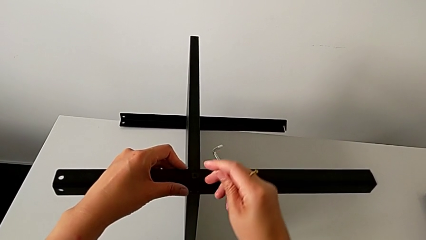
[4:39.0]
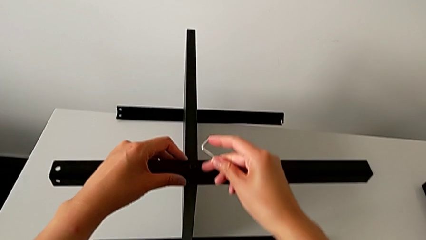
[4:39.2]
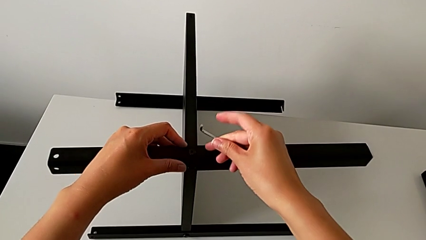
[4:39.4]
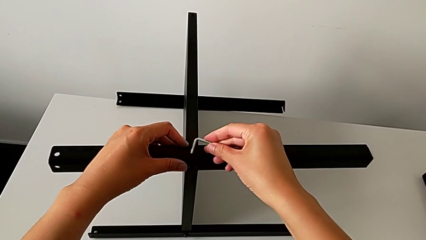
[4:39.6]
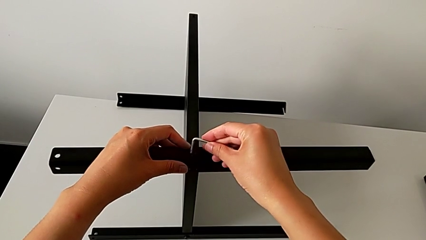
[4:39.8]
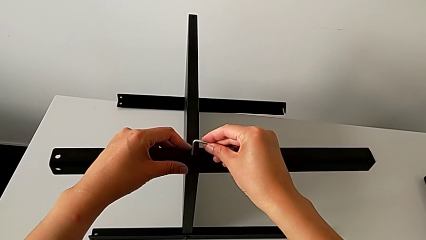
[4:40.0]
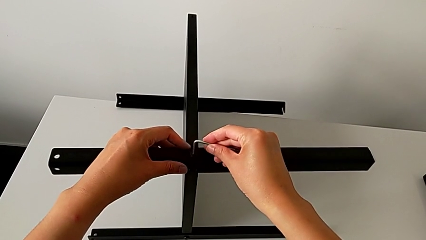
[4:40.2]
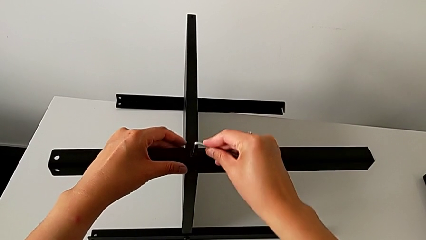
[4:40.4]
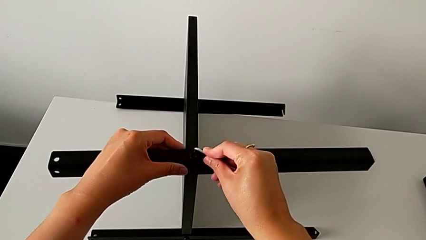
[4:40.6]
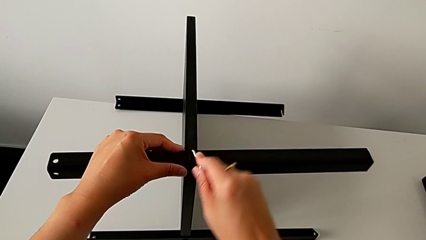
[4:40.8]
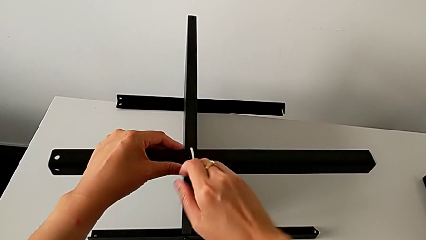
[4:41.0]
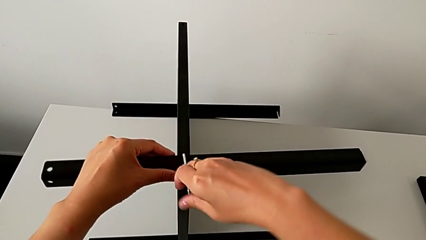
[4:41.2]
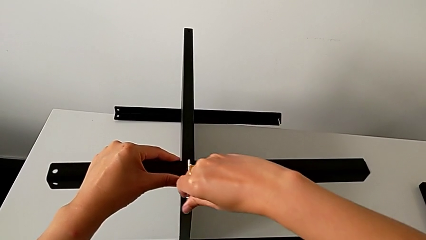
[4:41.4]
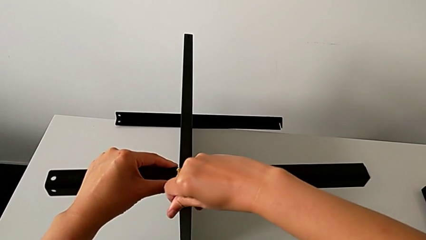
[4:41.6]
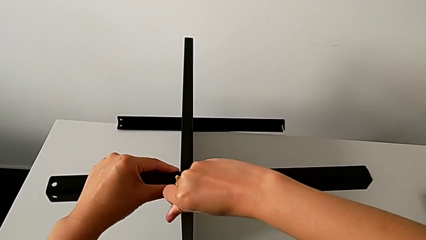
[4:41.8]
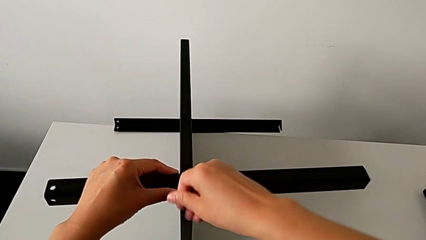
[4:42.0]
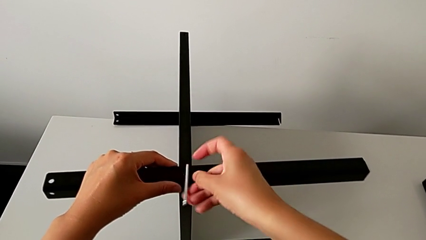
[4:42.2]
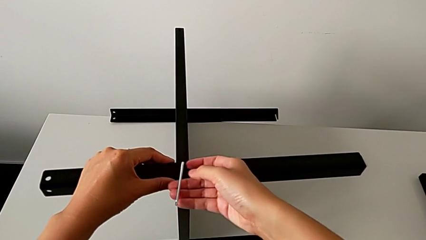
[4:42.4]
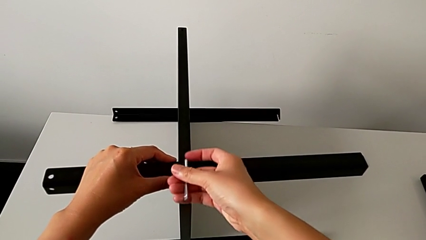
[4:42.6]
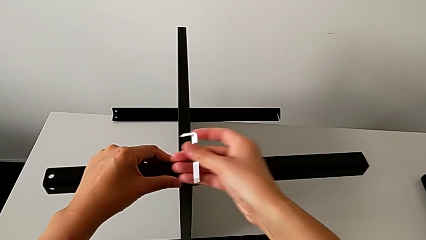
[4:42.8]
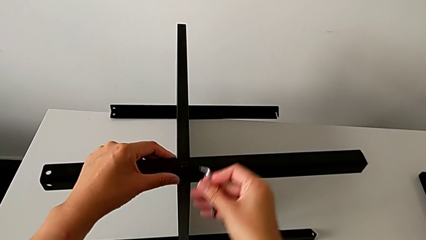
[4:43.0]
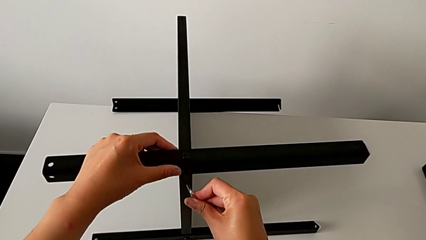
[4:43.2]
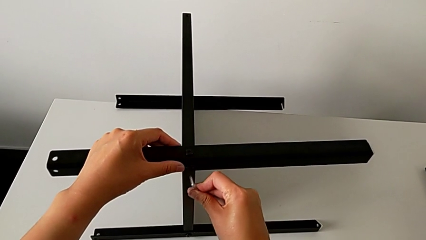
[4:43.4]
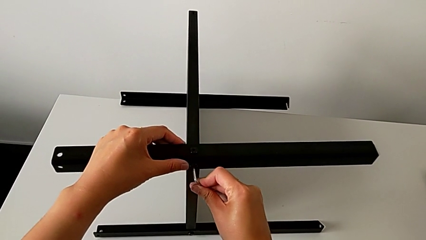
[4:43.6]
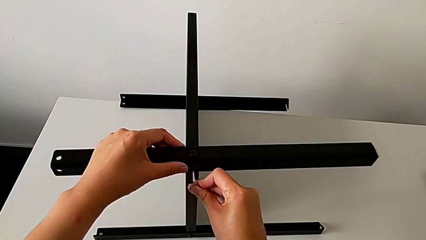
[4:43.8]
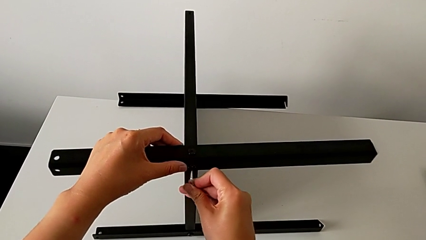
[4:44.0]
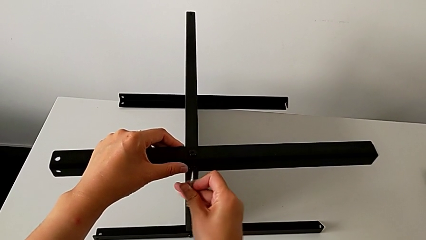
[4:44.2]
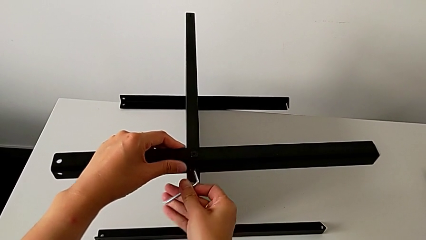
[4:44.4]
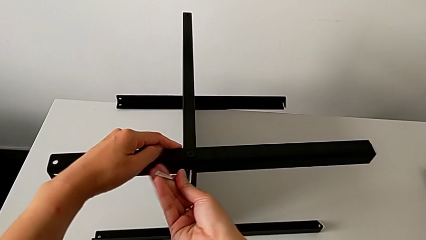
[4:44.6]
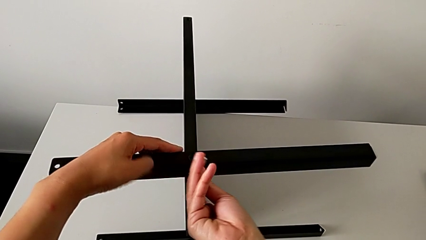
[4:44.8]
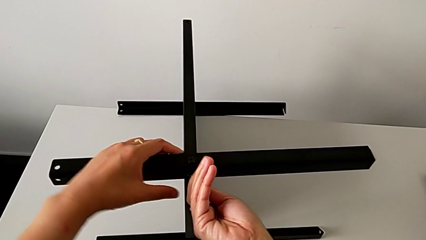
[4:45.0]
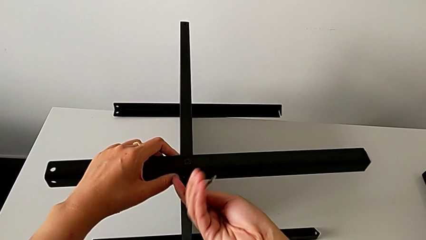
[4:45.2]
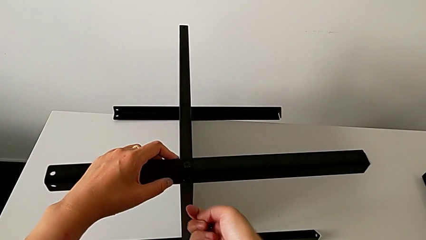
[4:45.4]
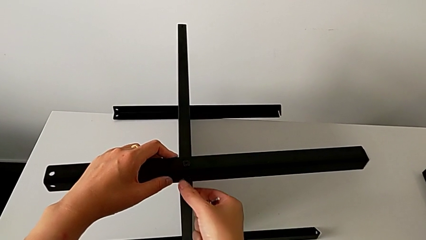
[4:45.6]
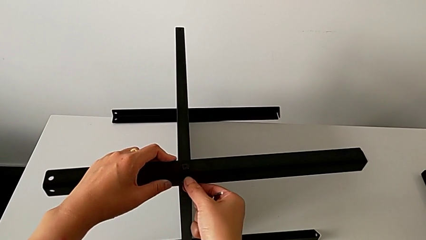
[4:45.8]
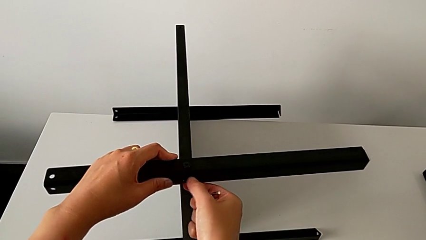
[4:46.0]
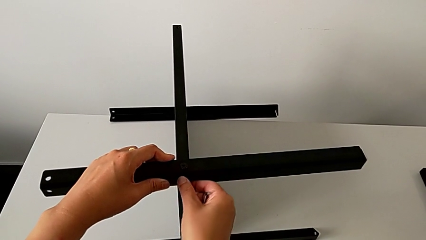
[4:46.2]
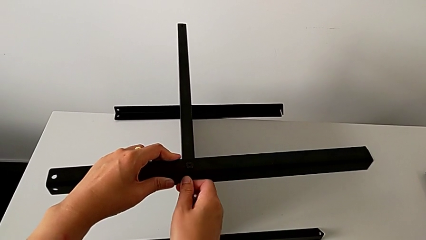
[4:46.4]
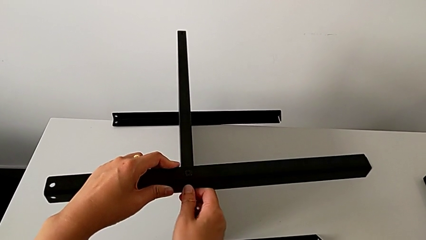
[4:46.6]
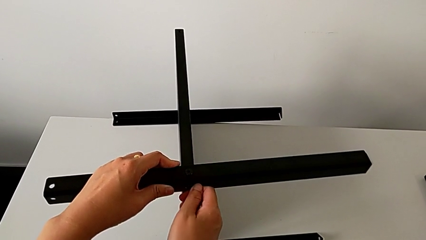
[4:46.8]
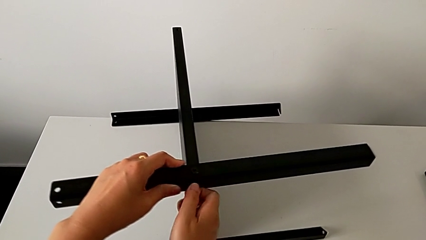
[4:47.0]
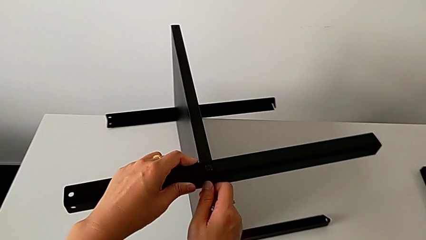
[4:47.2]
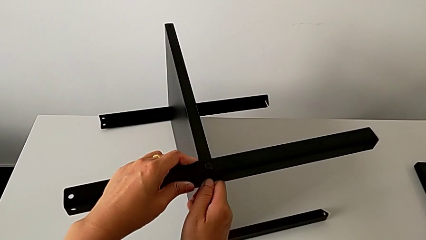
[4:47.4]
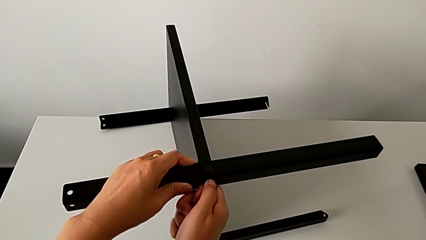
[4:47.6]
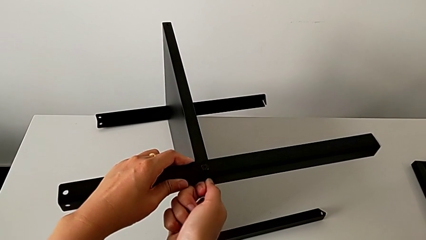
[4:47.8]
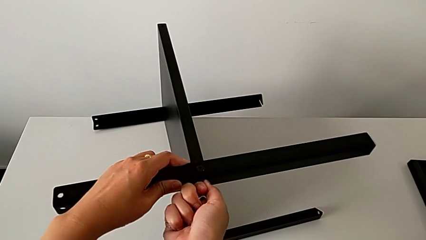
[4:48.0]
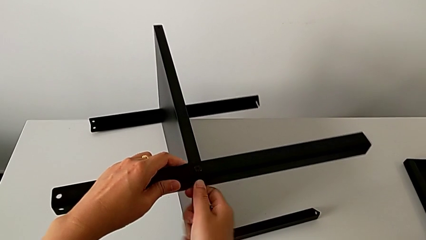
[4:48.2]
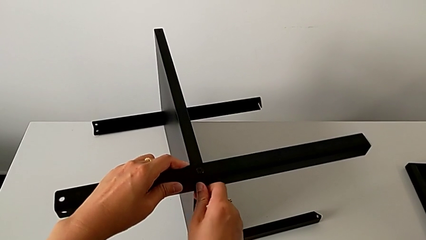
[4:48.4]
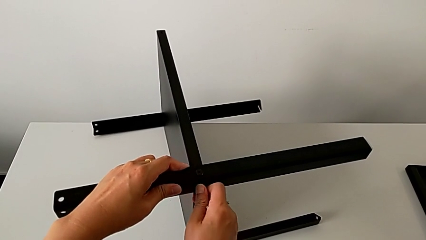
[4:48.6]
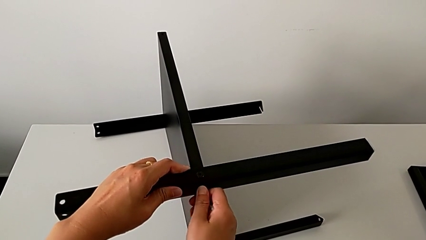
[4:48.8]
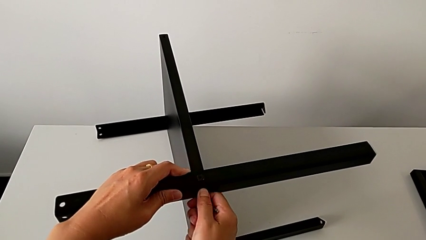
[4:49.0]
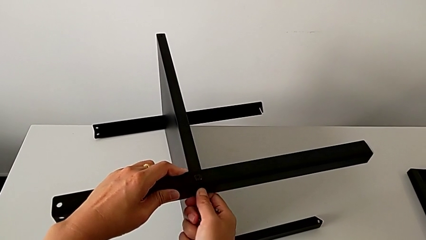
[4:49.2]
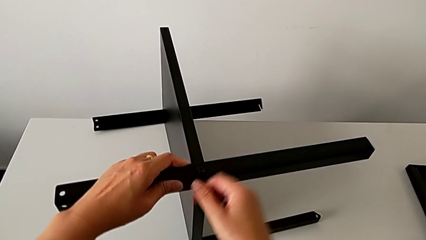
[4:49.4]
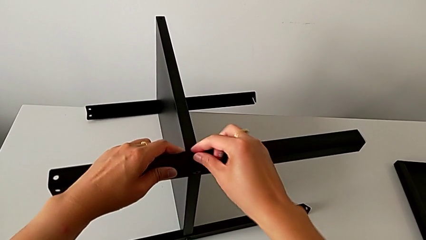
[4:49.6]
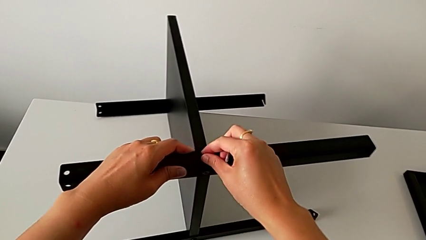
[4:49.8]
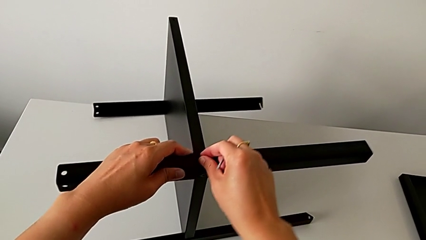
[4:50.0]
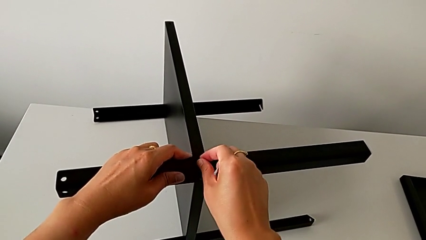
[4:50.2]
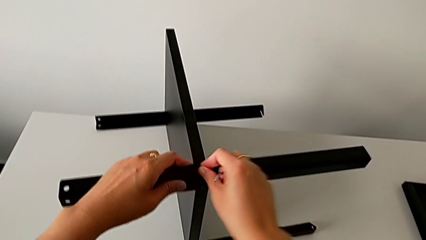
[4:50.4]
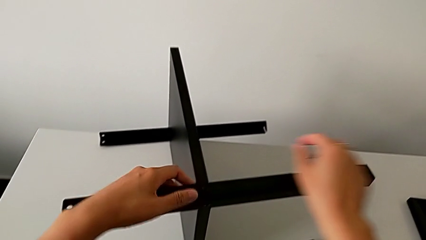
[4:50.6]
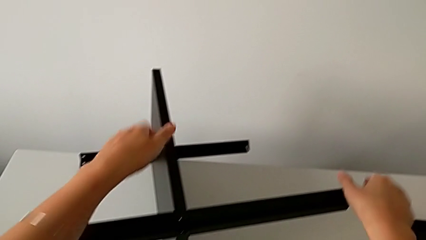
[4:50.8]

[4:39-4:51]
The camera wearer is assembling the third leg of the table. They insert the Allen wrench, screw the hex socket head, withdraw the Allen wrench, insert the Allen wrench, screw the hex socket head and withdraw the Allen wrench. They screw the hex socket head with the right hand, slide the nightstand with the left hand and screw the hex socket head.

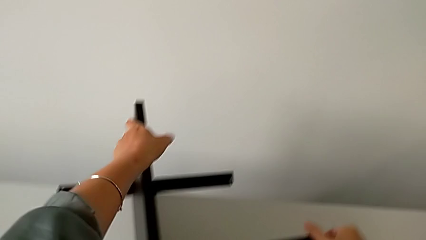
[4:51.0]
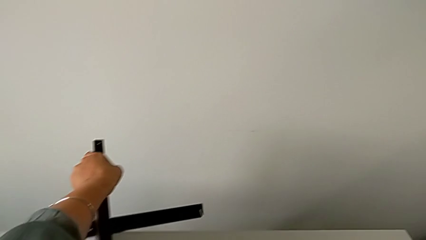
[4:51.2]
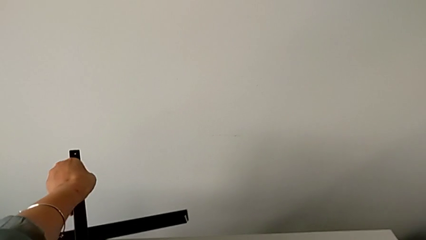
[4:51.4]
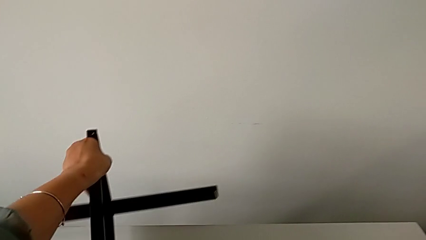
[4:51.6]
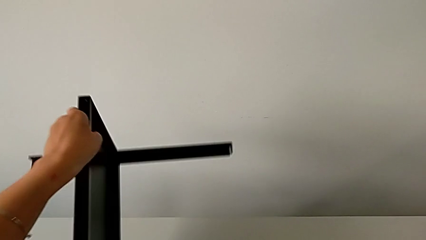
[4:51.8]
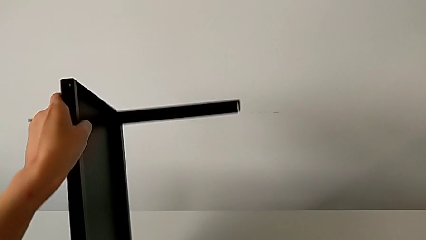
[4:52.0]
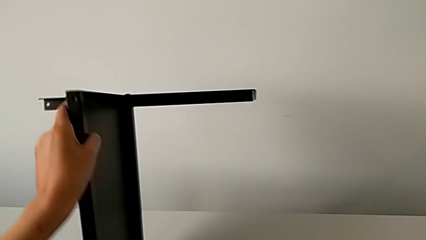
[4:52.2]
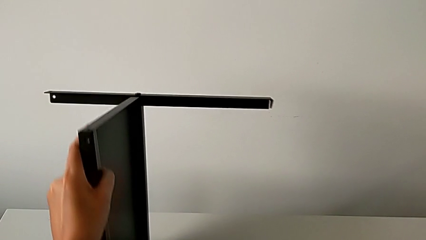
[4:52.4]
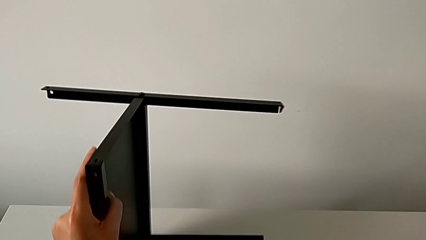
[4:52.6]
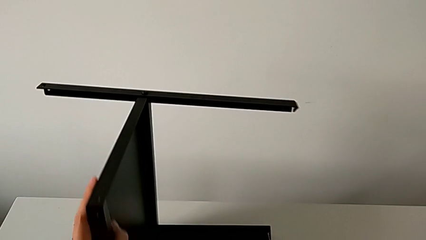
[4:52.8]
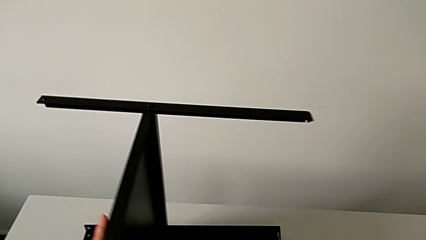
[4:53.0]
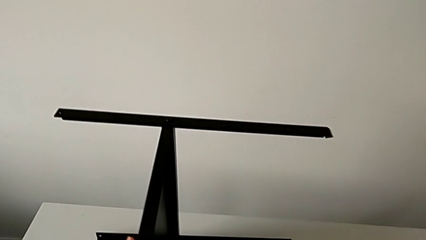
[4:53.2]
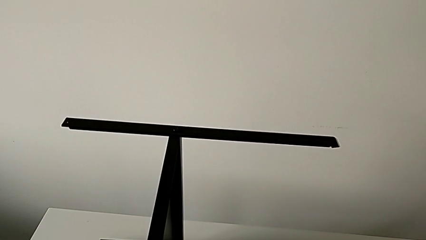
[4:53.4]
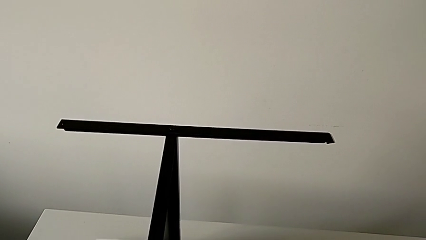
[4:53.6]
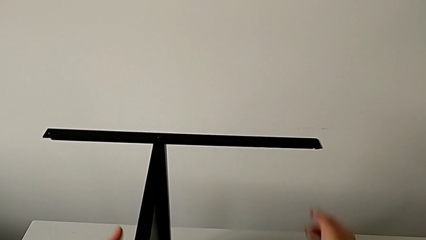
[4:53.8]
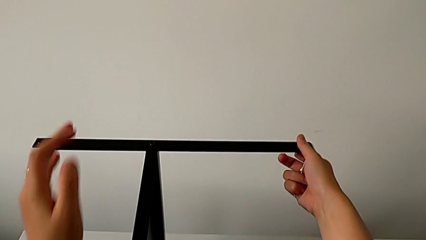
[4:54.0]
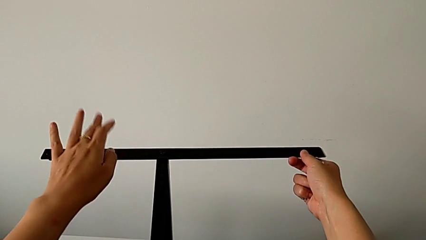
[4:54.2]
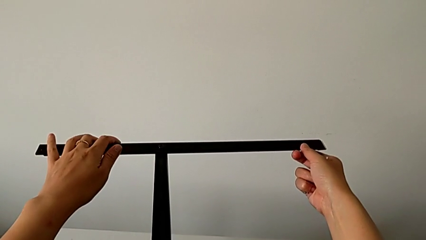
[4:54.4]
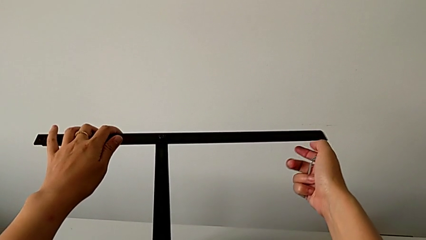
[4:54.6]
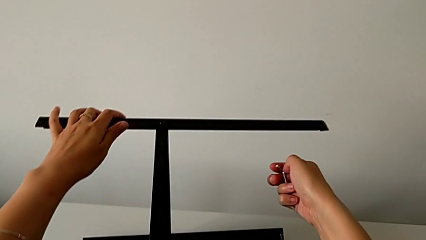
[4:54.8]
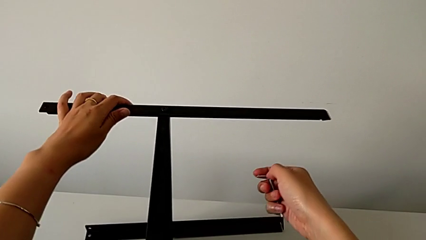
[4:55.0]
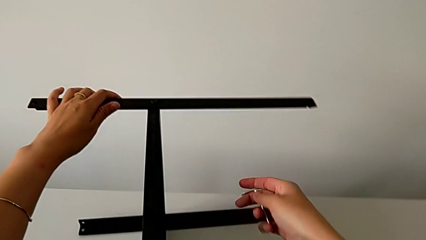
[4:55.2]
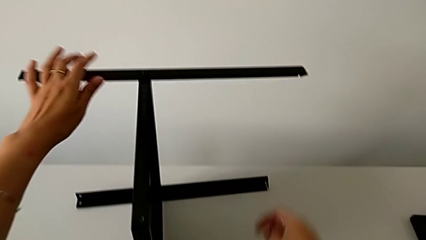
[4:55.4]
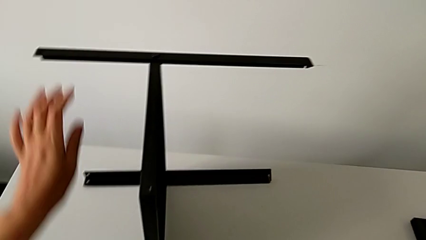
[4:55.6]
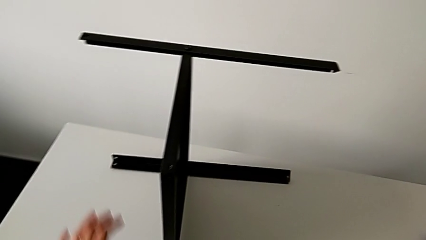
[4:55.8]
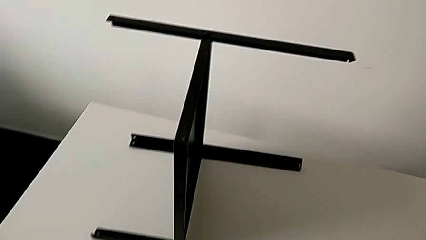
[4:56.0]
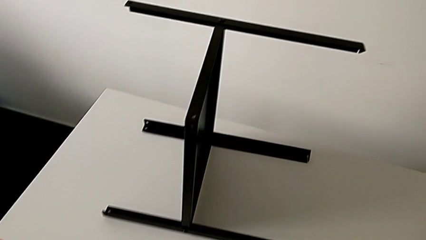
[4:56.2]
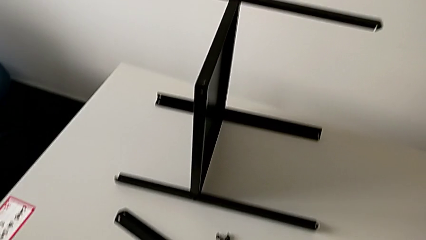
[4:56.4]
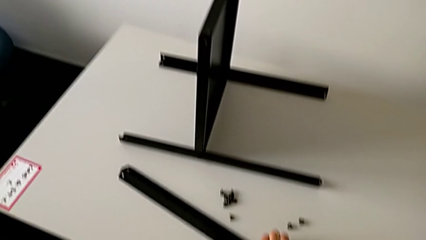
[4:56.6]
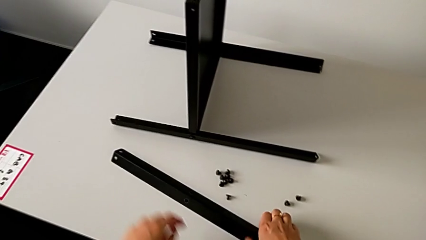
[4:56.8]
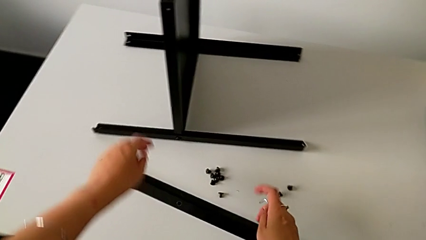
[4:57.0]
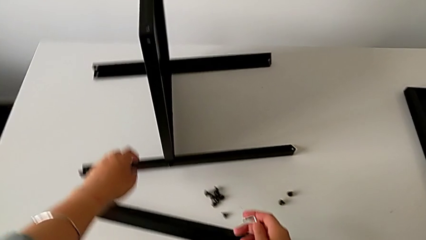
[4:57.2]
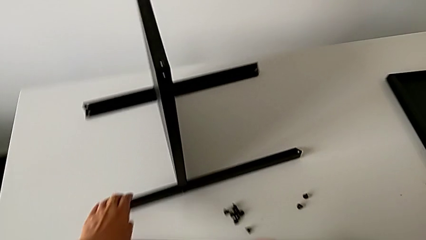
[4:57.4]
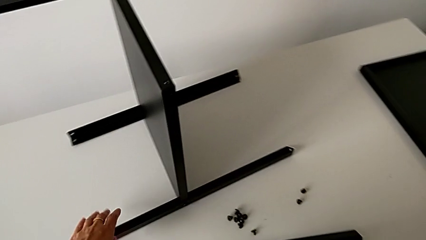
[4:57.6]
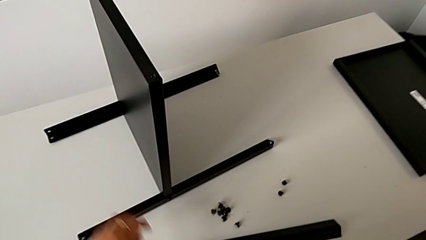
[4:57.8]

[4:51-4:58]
The camera wearer is assembling the fourth leg of the table. They approach the nightstand, rotate it, grab the leg and approach the fourth leg.
